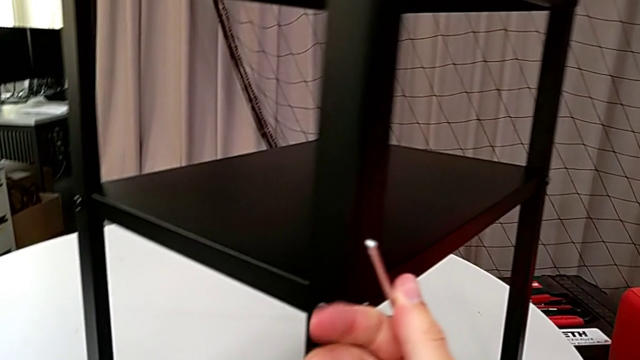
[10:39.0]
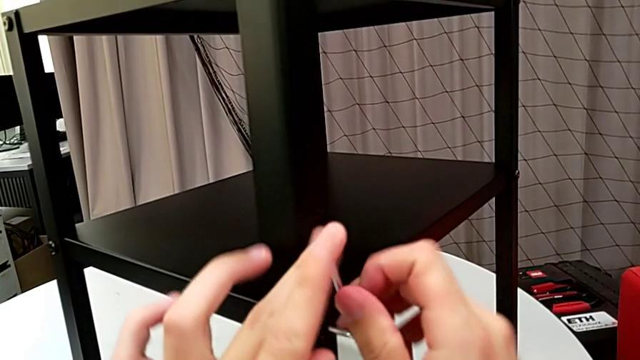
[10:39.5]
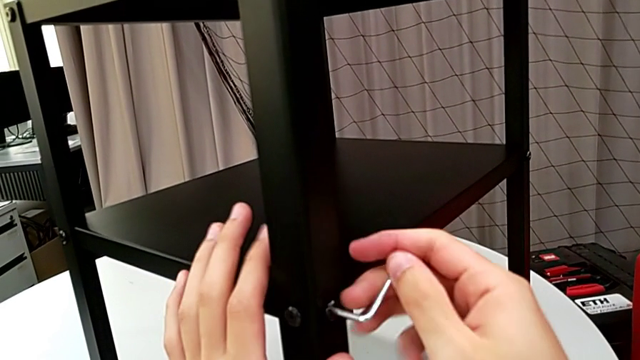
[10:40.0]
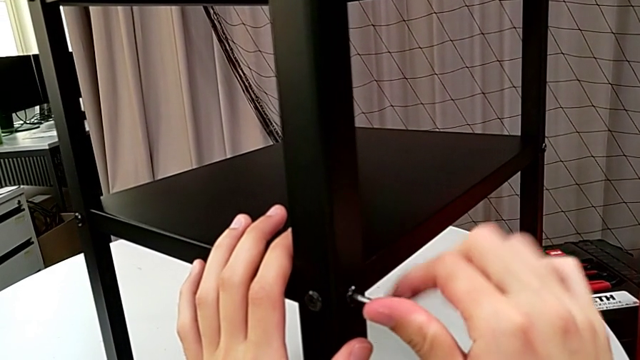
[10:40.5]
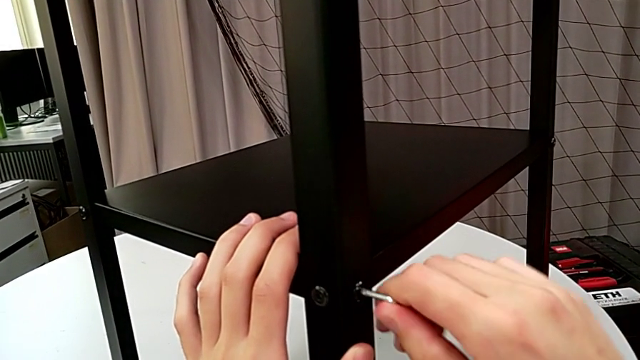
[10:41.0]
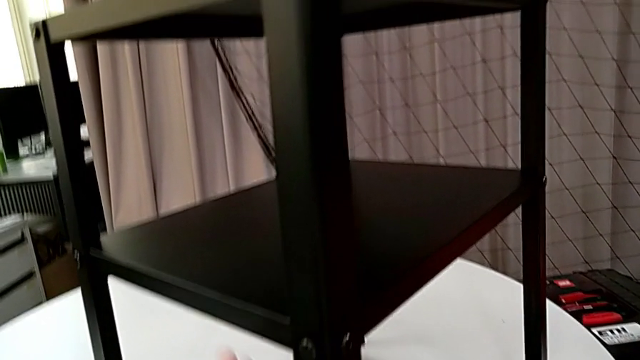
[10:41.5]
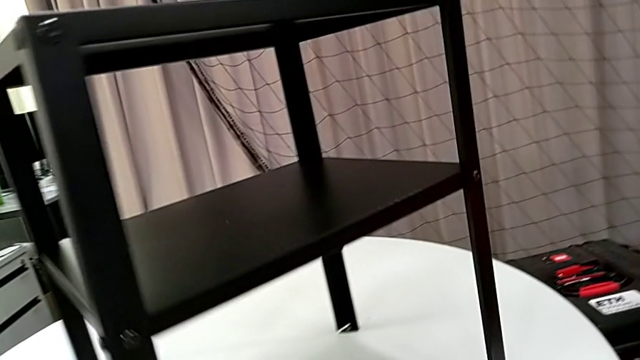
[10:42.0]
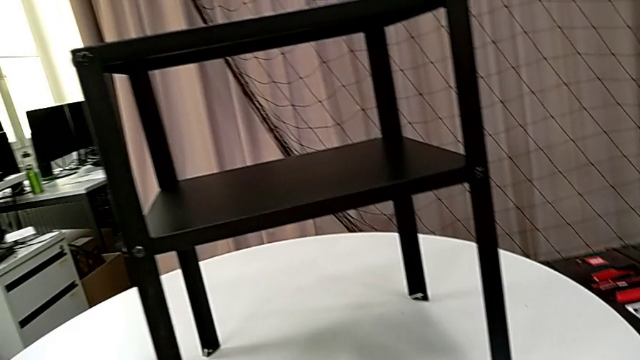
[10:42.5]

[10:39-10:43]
The camera wearer is screwing the loose screws on the right side of the table. They screw the hex socket head, withdraw the Allen wrench and rotate the nightstand.
